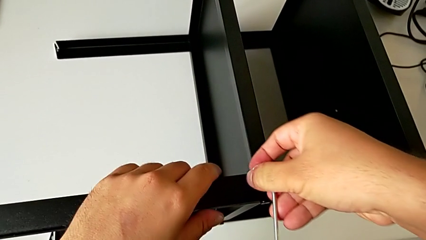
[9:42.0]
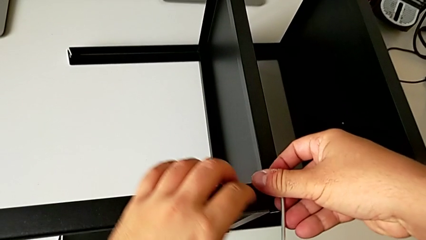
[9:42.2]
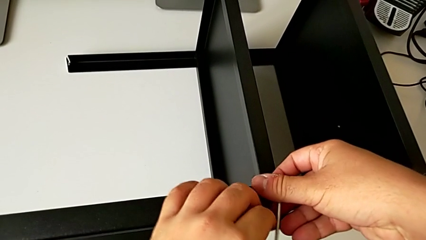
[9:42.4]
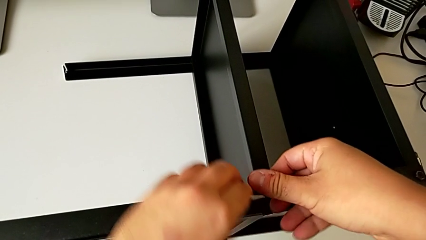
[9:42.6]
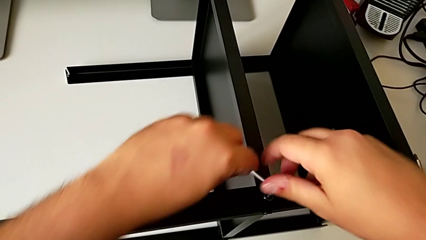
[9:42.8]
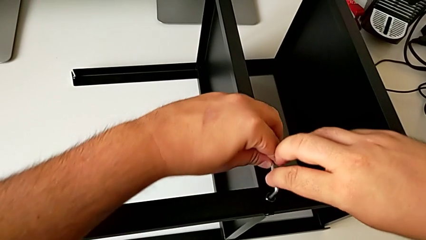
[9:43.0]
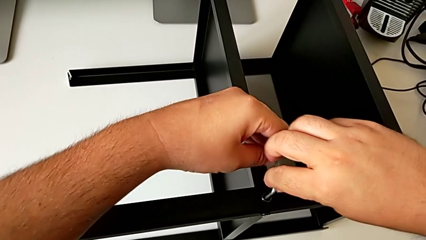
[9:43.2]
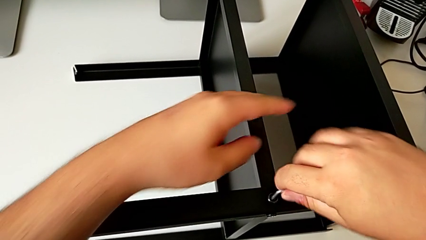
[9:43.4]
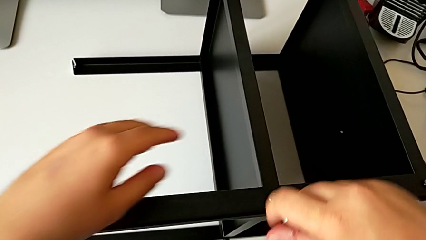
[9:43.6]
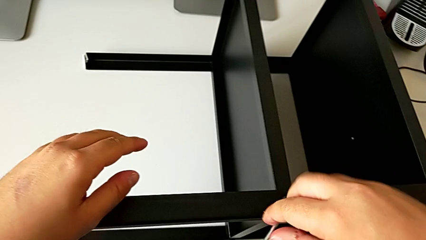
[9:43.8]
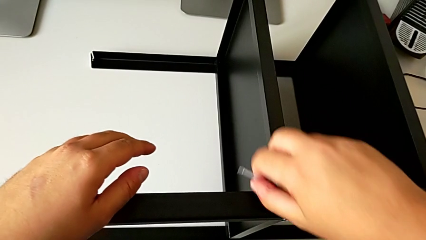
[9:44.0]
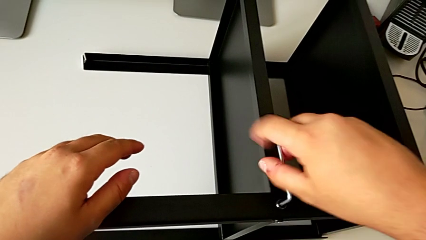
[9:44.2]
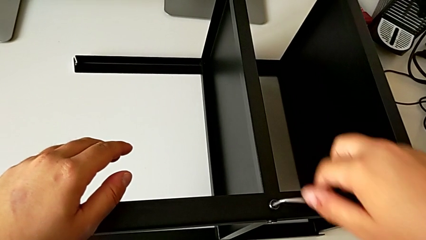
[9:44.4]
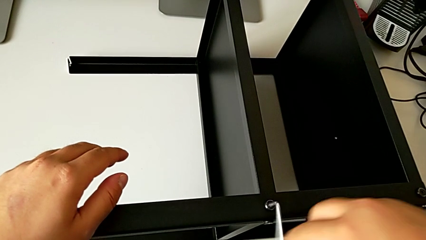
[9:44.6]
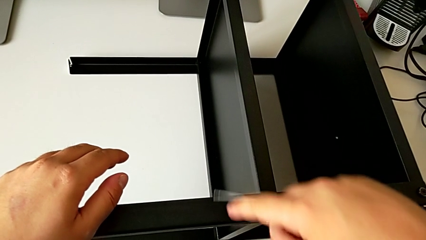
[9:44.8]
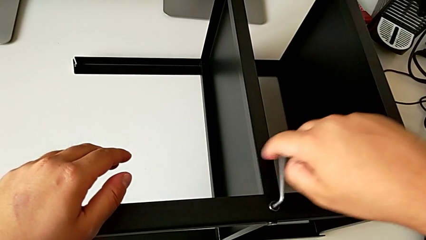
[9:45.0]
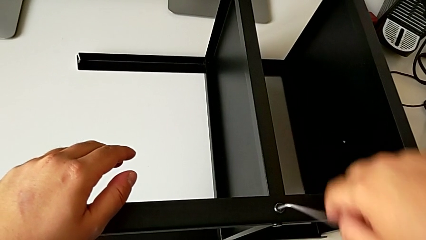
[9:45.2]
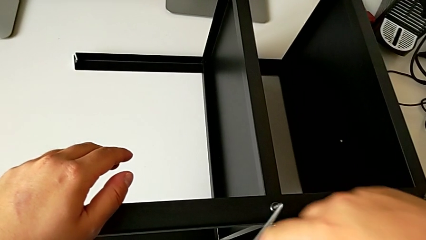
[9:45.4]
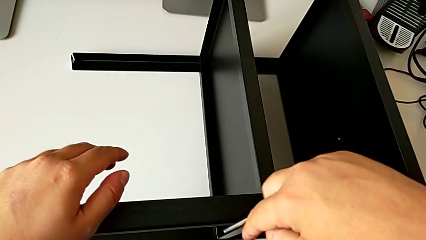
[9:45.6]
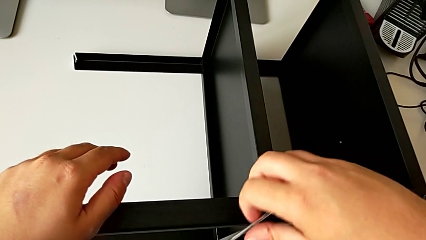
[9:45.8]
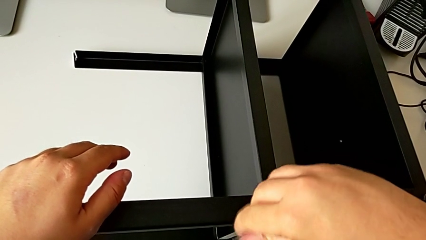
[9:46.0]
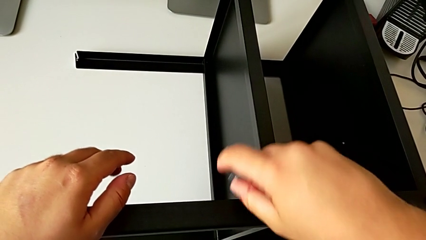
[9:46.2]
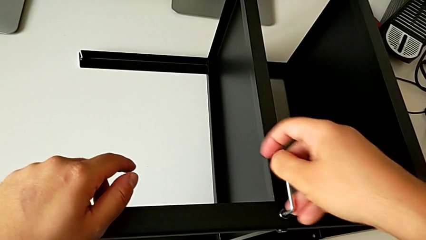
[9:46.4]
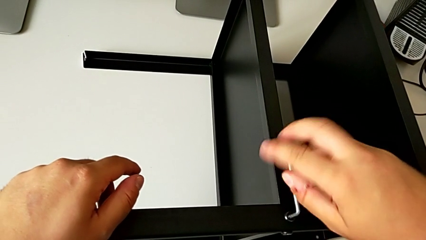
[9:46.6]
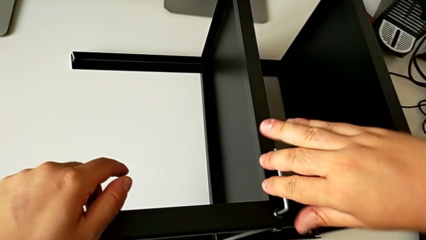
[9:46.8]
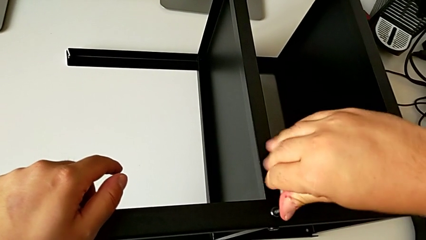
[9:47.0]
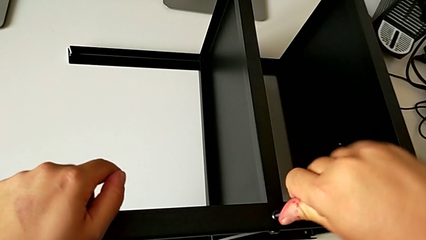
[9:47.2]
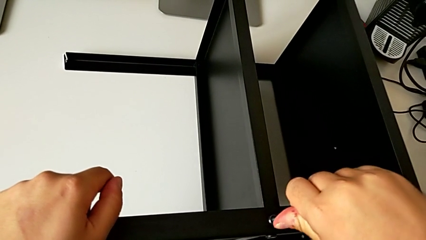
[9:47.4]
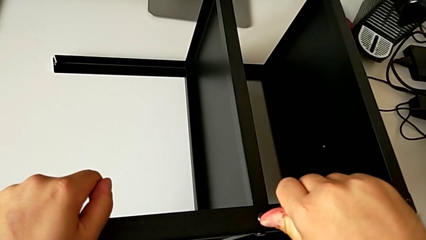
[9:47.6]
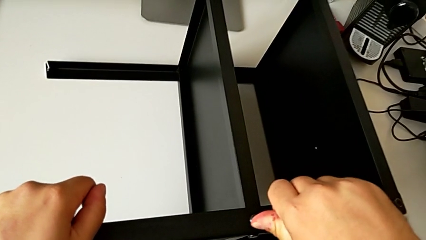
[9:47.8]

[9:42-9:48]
The camera wearer is screwing the second screw of the second leg to the shelf. They keep screwing the hex socket head.

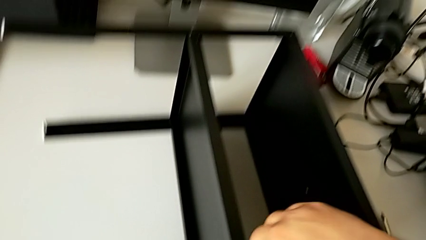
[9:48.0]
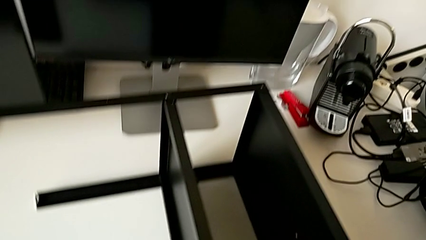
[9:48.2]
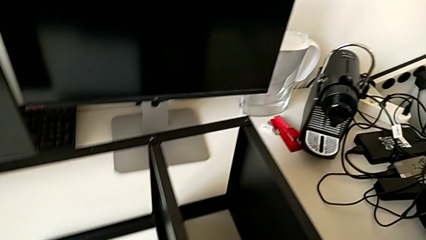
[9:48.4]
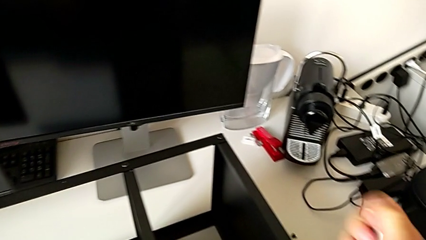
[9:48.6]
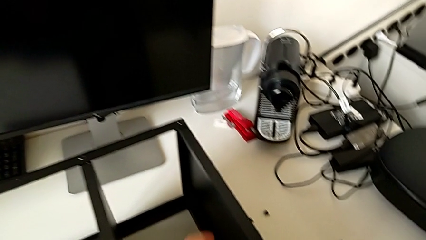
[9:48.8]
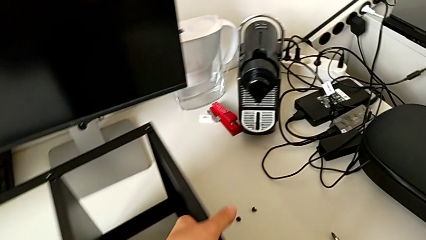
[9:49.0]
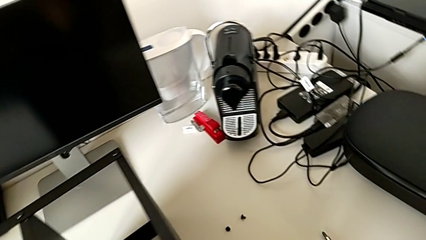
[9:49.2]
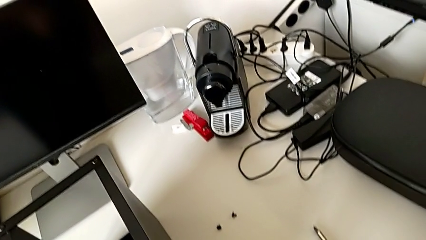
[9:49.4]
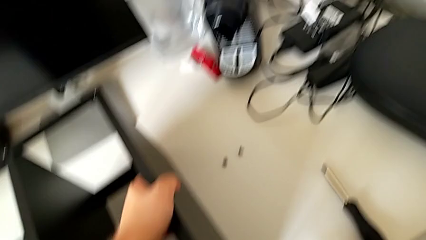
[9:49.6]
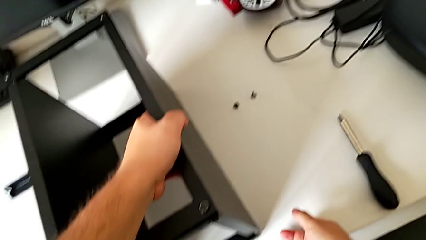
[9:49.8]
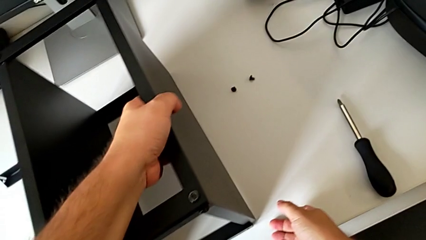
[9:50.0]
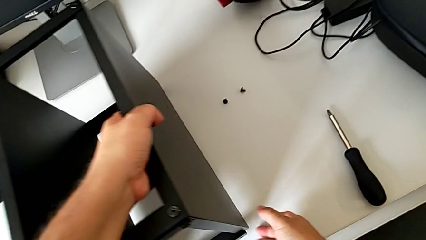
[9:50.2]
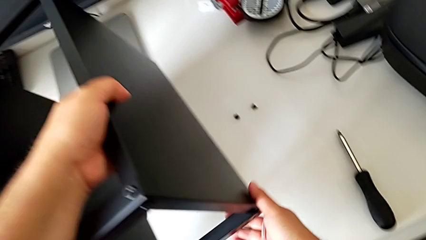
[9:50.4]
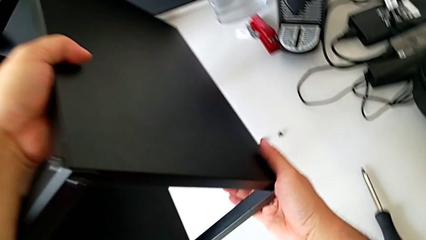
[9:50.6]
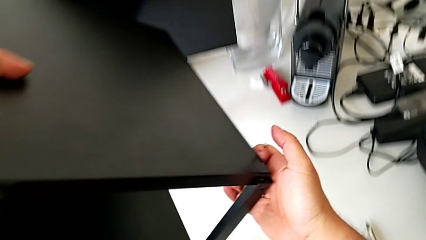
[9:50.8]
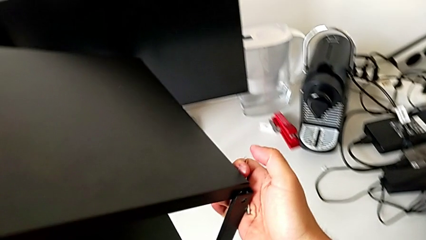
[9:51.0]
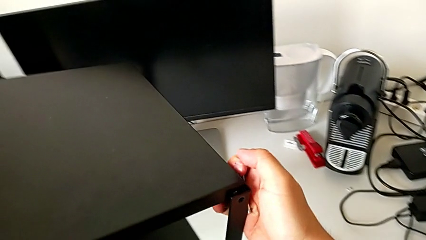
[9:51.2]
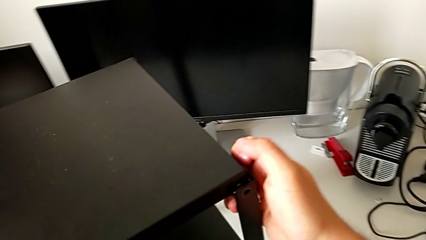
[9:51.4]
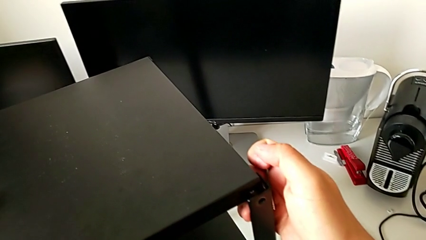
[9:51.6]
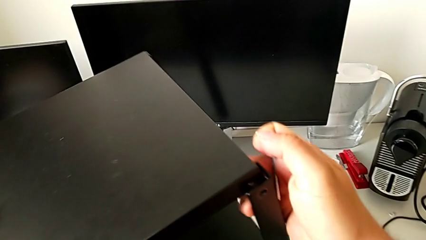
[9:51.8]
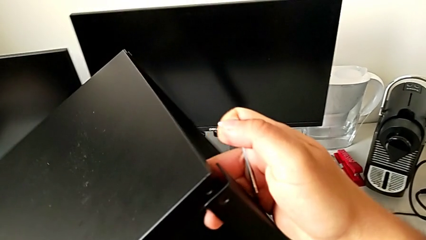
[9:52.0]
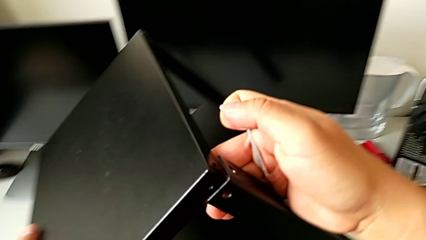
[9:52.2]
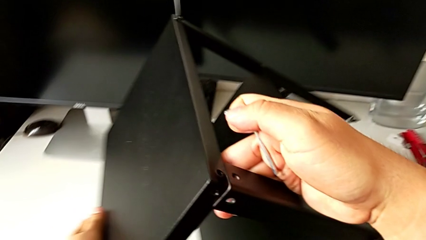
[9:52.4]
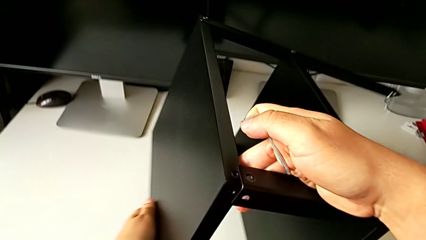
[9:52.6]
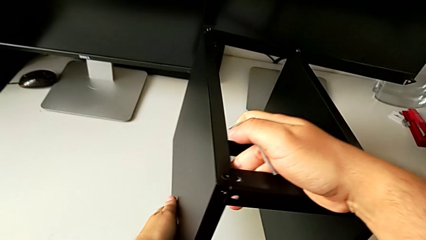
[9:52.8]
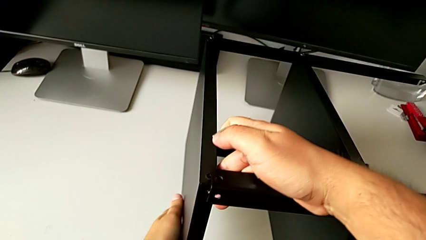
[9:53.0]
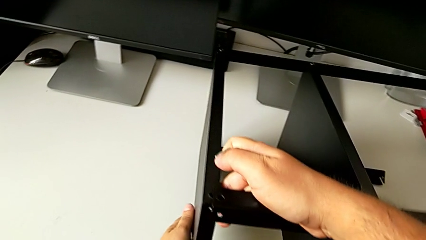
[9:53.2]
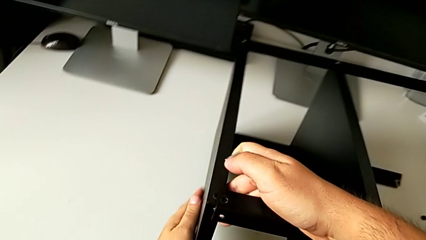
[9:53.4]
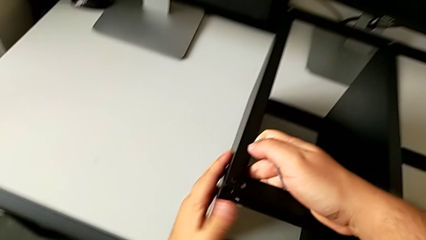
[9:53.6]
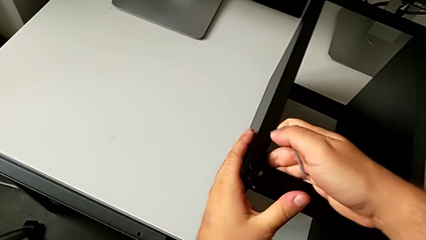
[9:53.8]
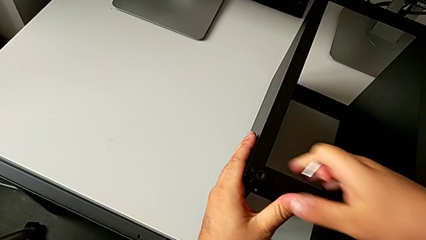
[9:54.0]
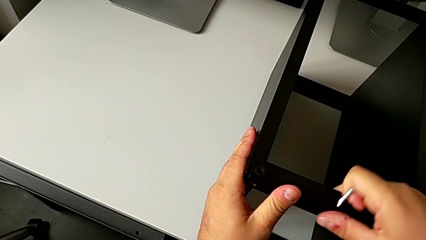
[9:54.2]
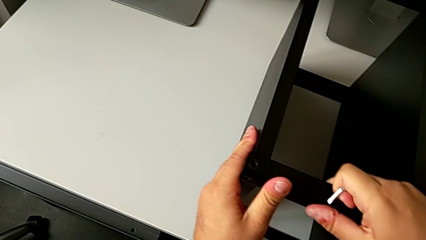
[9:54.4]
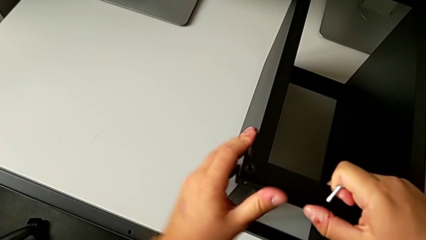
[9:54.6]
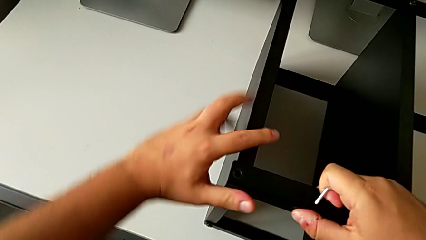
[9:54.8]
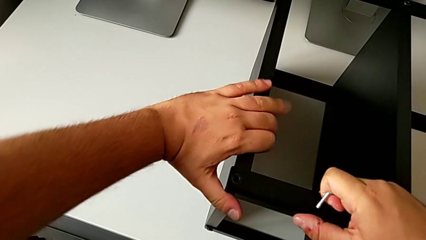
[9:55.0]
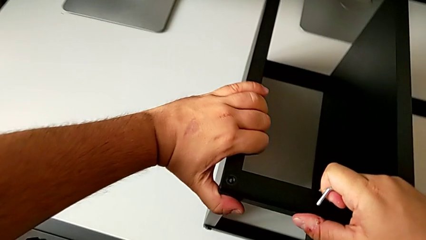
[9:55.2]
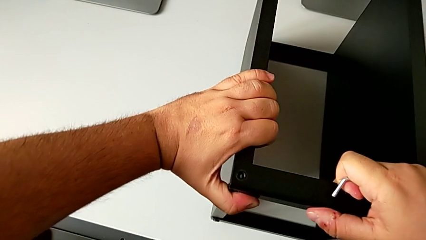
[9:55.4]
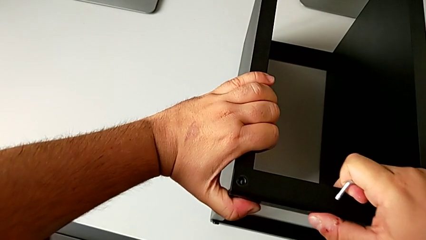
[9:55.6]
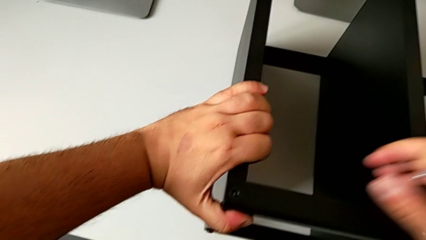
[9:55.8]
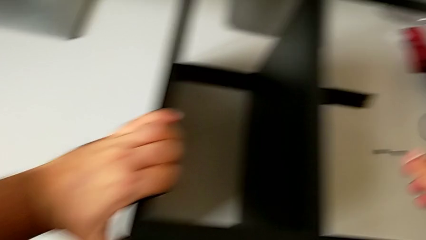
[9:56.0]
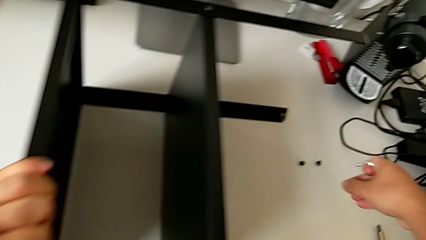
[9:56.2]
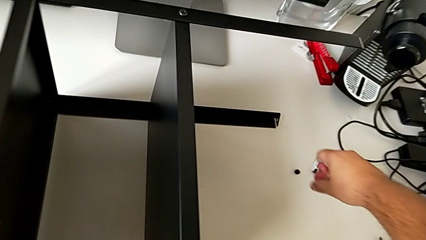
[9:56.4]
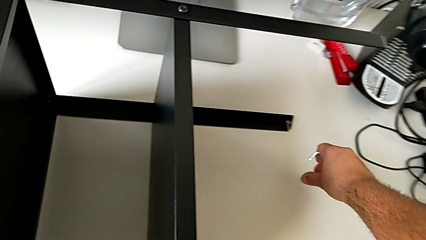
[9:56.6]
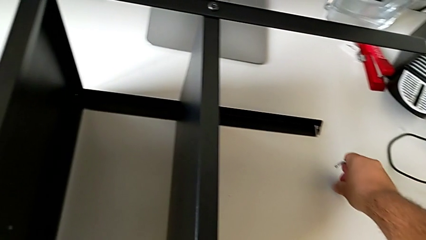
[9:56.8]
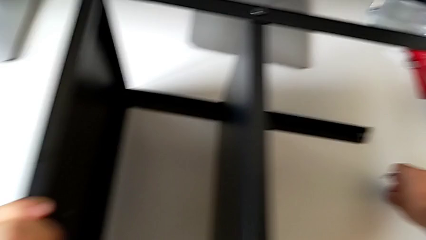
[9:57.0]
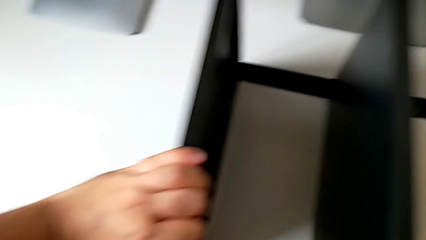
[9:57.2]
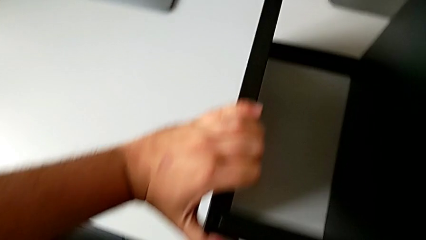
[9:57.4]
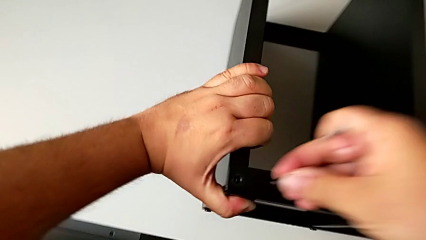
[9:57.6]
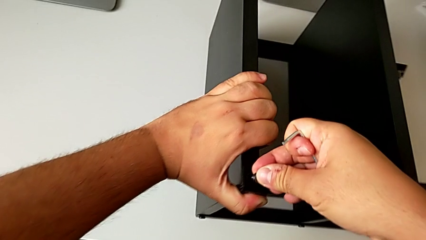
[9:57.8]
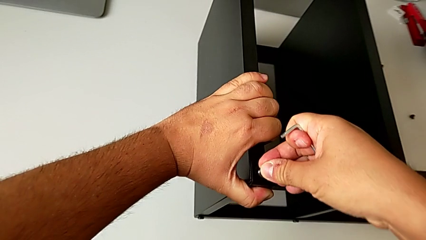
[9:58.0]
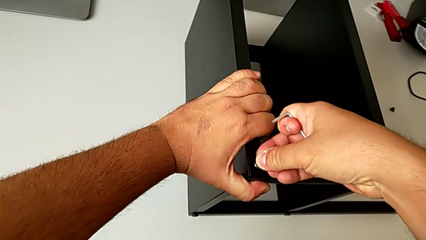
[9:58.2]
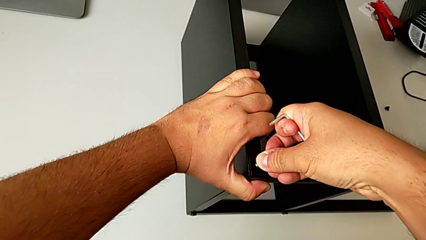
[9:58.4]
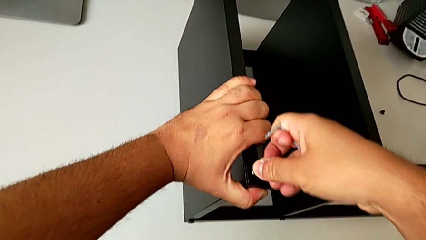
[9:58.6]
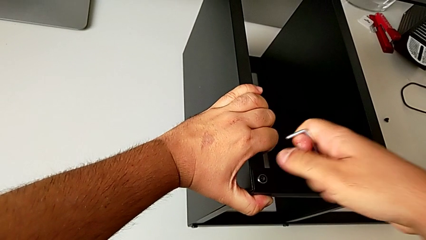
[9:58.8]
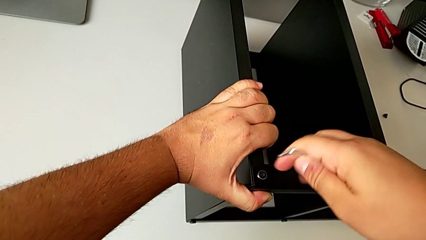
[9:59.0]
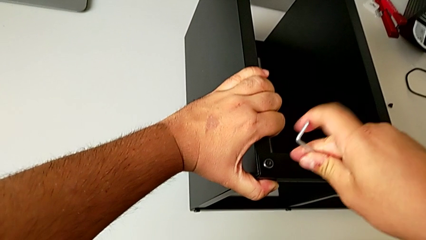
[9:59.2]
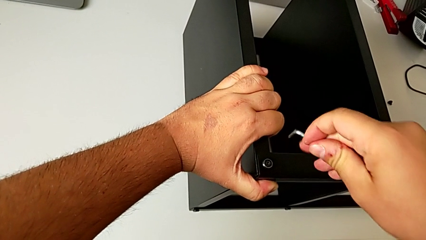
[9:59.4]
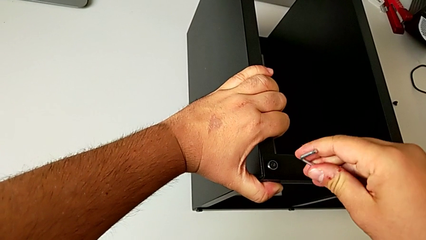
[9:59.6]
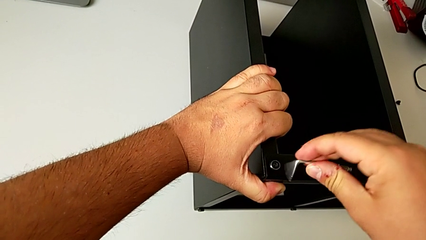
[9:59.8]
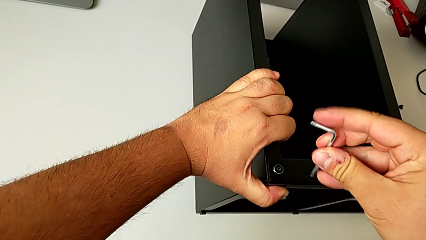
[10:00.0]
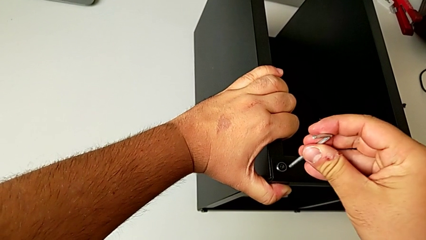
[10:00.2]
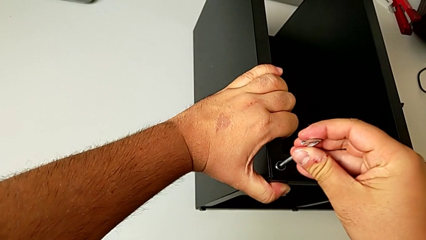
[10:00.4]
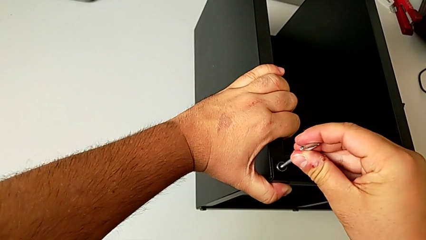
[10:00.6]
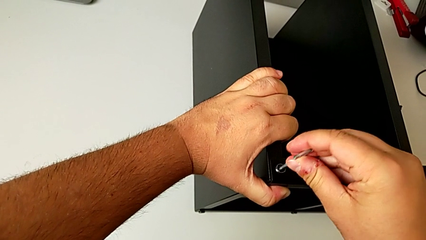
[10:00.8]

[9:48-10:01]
The camera wearer is assembling the table to its fourth leg. They rotate the tray and grab the hex socket head.
